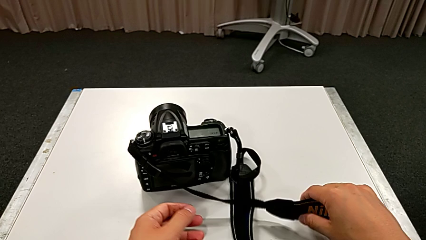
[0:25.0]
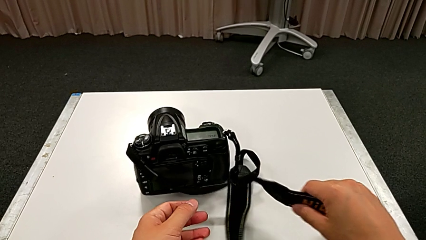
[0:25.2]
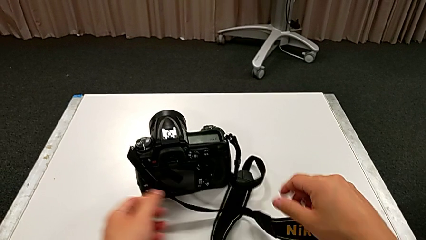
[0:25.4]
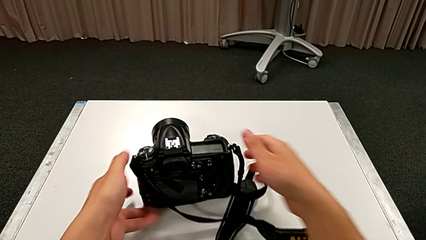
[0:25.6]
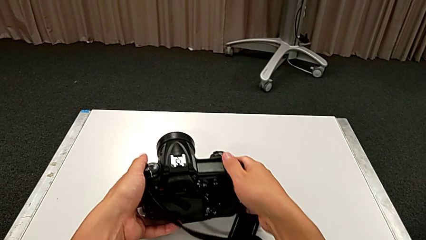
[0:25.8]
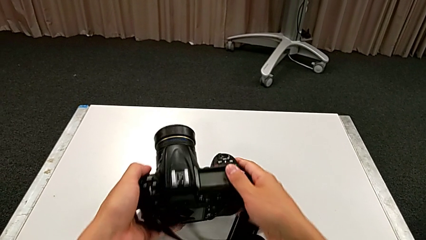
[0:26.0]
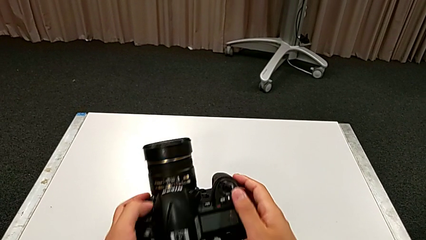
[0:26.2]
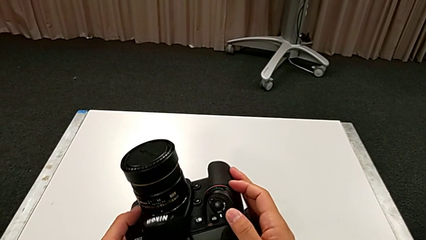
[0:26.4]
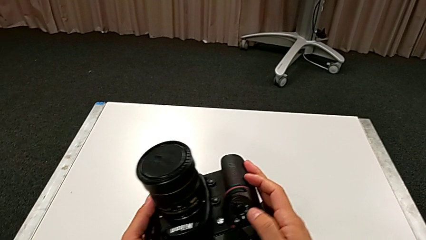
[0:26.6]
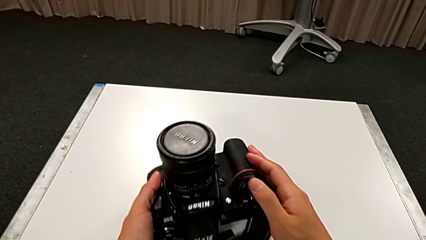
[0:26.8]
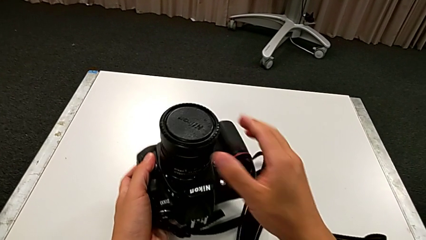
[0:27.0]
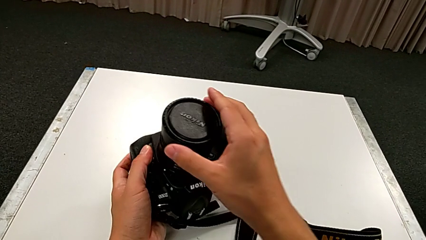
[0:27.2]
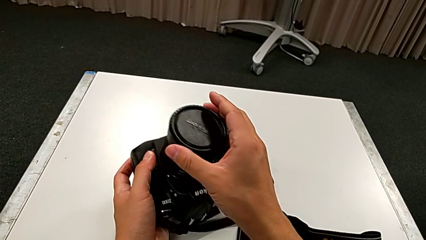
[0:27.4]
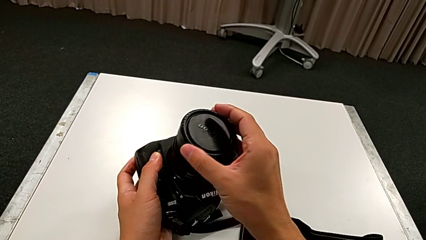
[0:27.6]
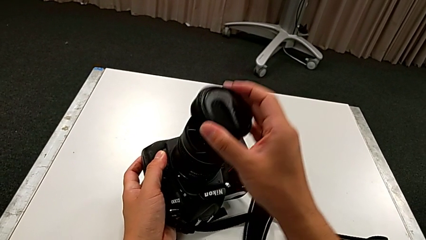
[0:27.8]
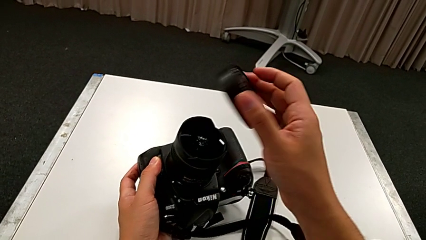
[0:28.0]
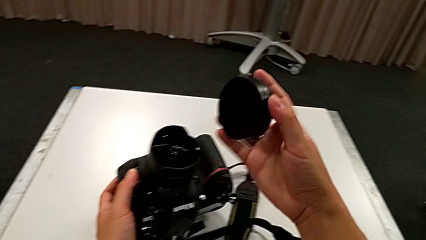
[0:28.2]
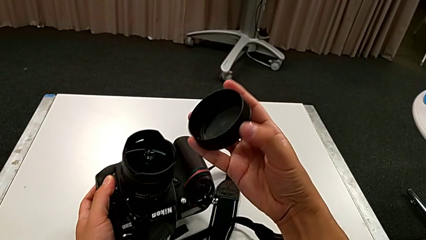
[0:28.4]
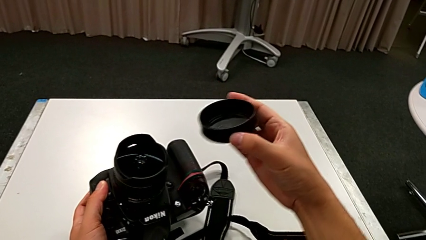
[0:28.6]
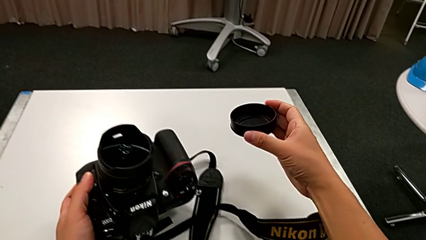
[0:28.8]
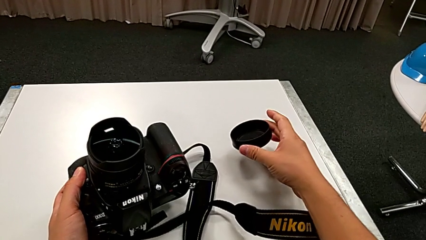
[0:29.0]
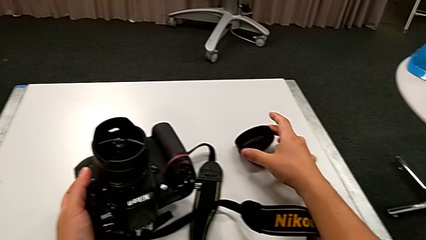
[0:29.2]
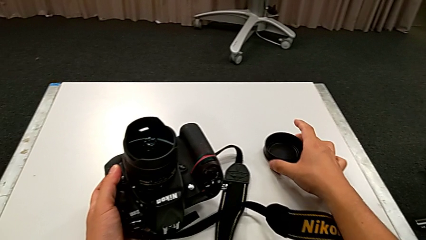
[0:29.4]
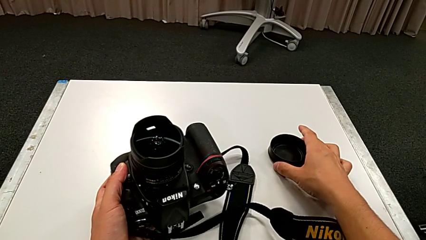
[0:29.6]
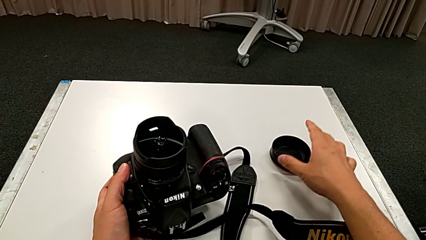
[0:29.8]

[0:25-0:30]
The camera wearer detaches the lens cover. They rotate the black DSLR, lift it, grab the rounded lens cover, withdraw it and place it.

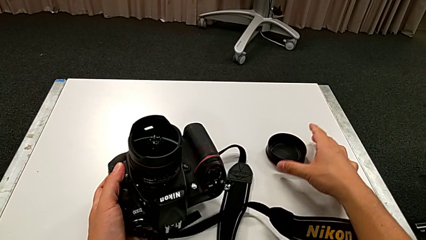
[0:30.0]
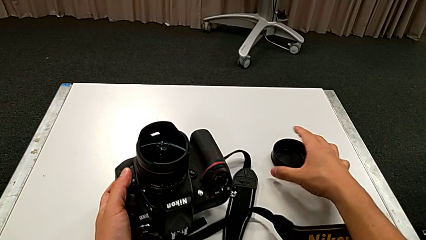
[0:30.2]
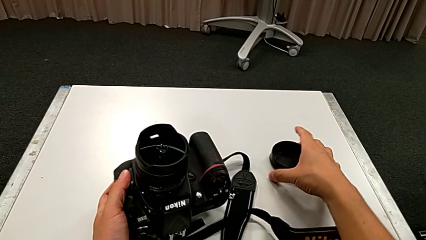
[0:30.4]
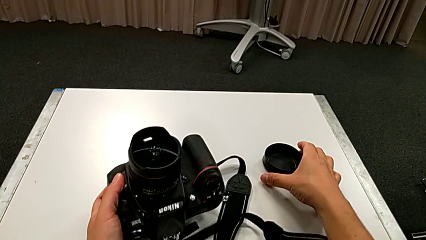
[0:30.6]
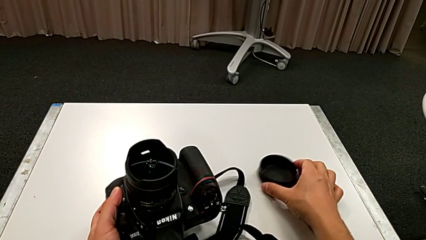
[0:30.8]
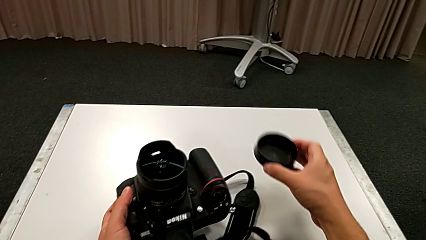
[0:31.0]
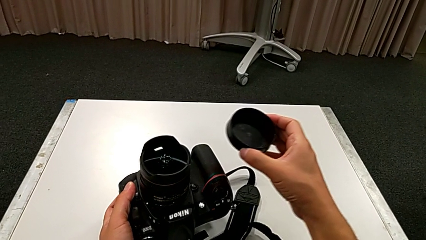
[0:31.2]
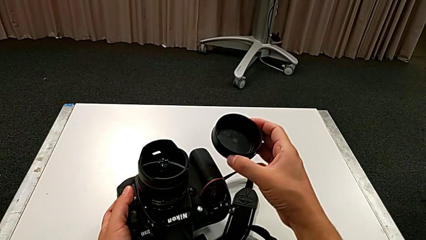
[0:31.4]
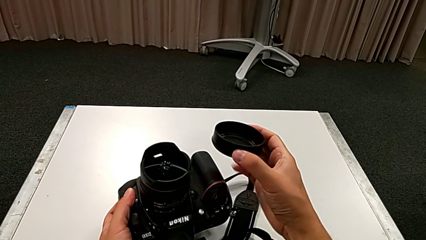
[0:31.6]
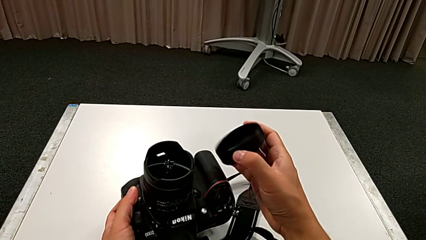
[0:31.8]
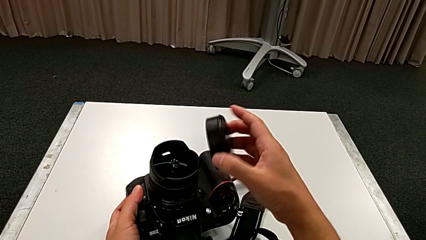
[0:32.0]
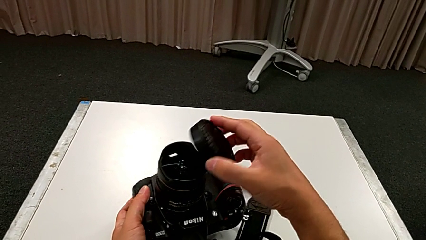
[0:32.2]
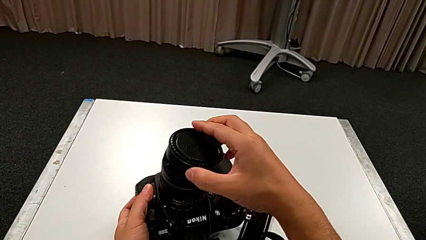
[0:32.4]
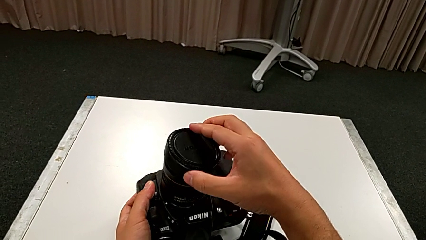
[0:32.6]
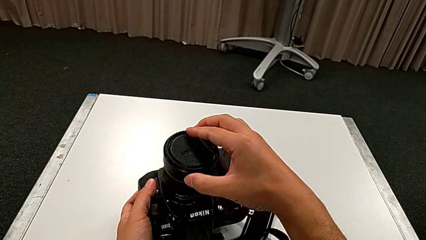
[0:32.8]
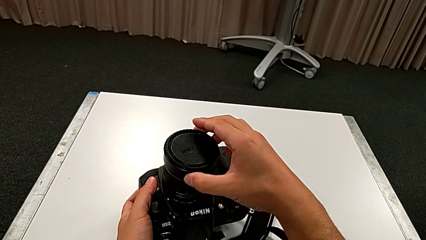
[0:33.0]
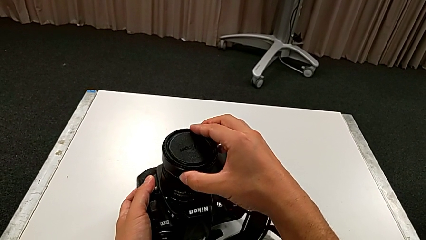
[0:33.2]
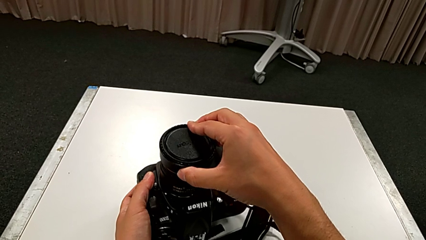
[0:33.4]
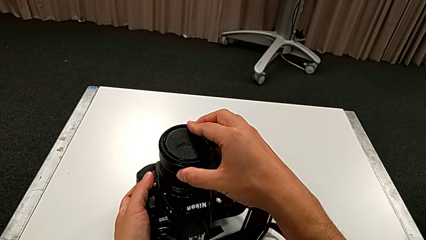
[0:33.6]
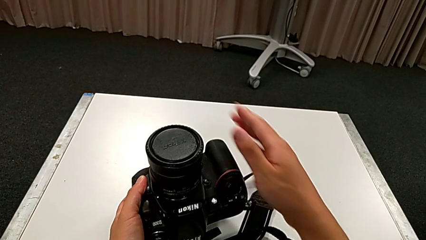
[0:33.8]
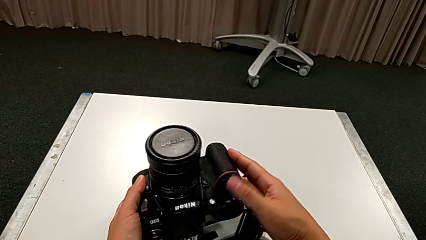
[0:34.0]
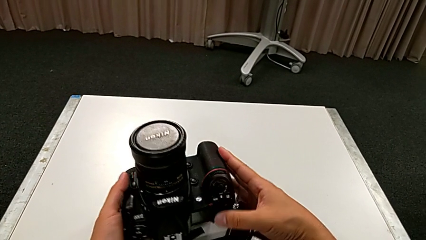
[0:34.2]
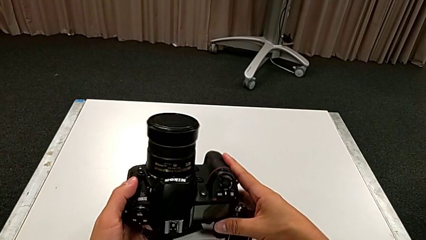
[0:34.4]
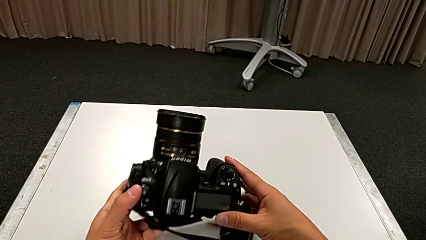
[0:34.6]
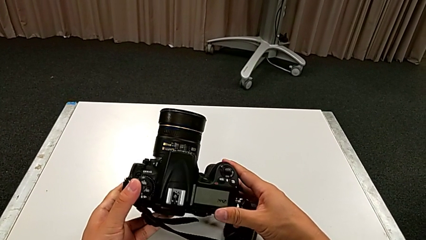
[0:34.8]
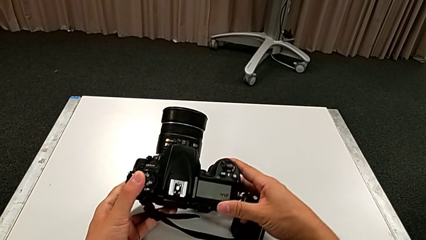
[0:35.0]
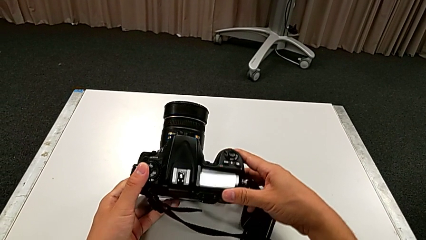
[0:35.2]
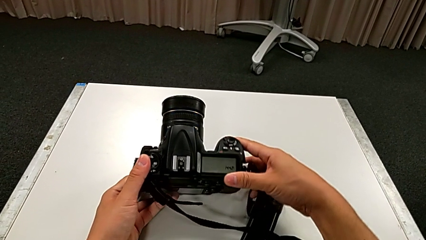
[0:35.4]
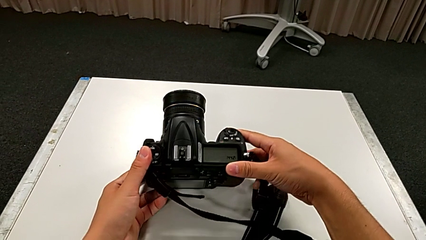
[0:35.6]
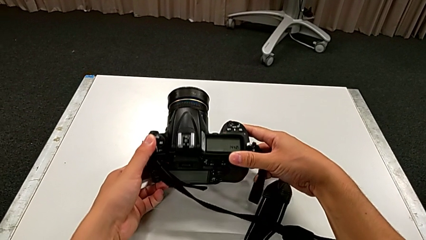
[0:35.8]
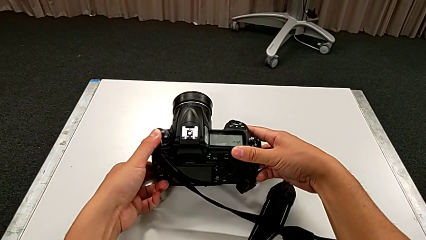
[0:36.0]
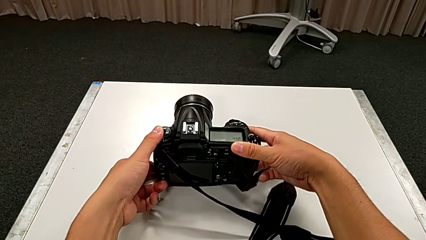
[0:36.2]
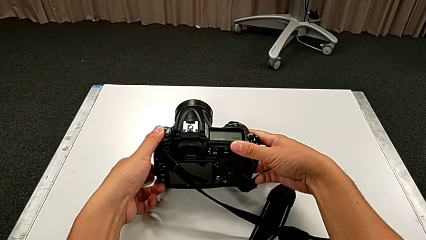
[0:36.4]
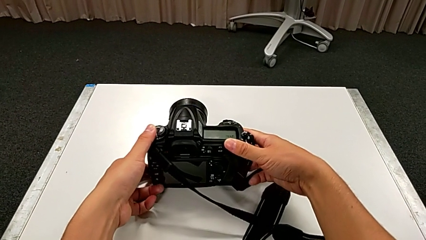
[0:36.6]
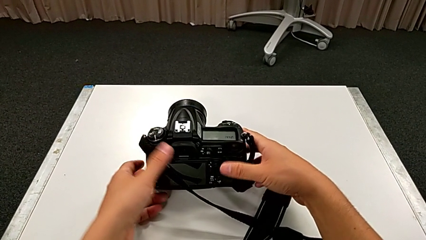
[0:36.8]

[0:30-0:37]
The camera wearer attaches the lens cover. They lift the rounded lens cover, flip it, assemble it, rotate it, rotate the black DSLR and place it.

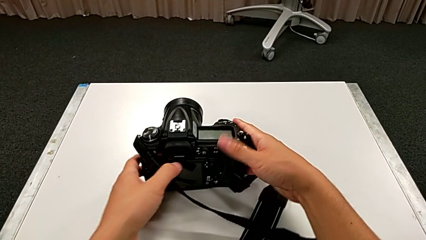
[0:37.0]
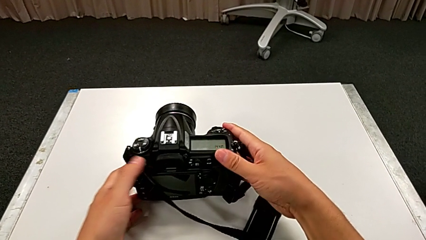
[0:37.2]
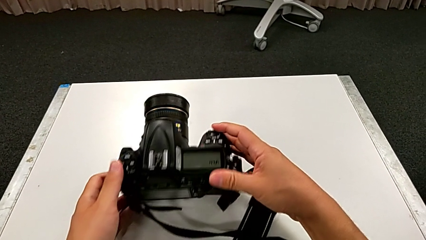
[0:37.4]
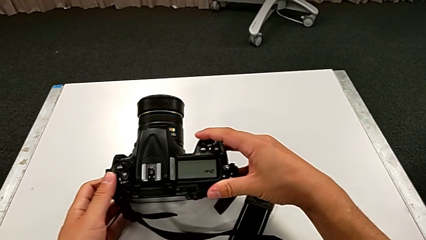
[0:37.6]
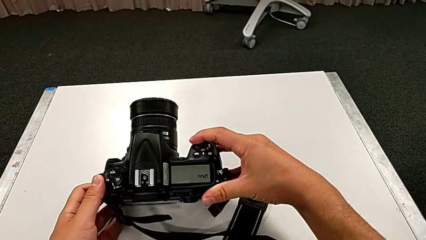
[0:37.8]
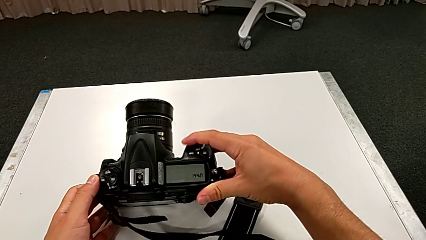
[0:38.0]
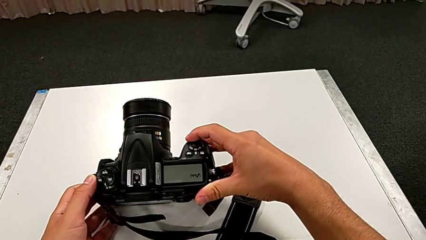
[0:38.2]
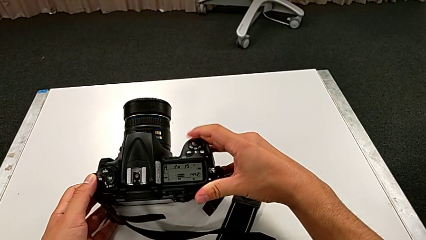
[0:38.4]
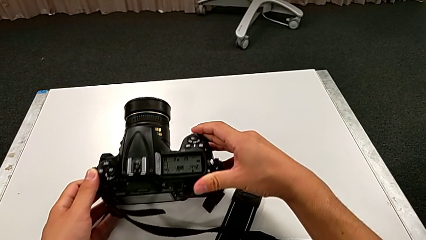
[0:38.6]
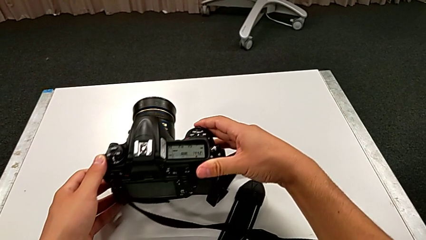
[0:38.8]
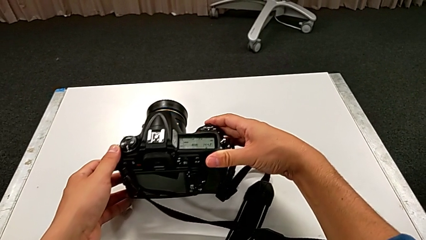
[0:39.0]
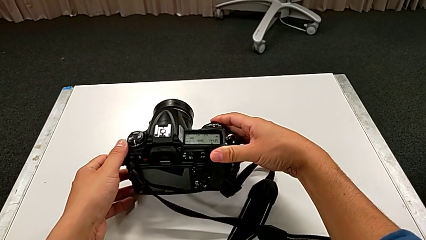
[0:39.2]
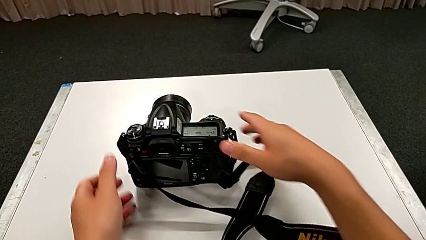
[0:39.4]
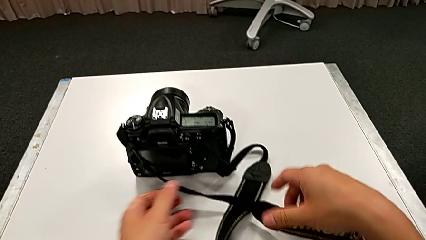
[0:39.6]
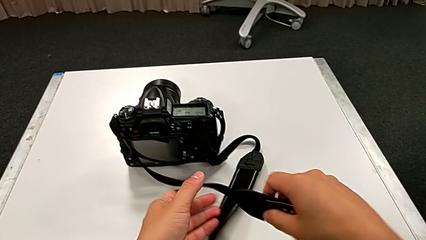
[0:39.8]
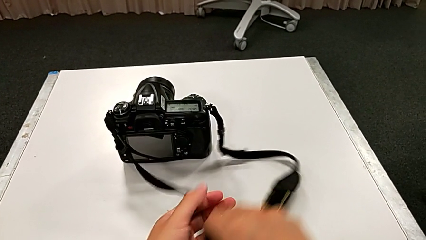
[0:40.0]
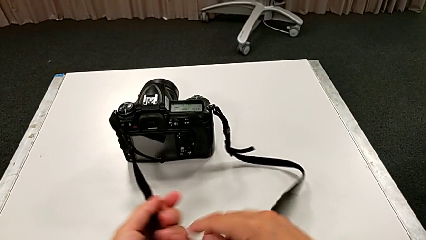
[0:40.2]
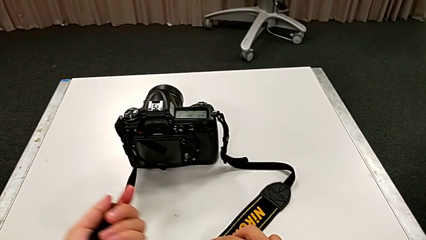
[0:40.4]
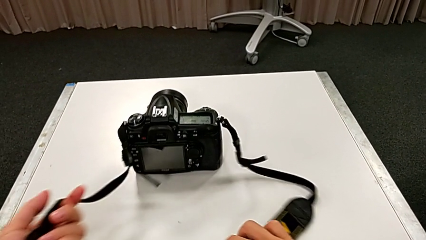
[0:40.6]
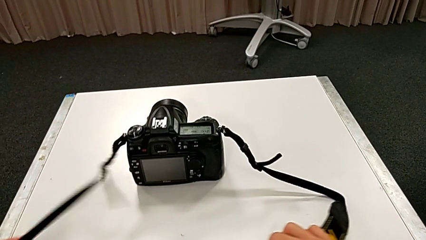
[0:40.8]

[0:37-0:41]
The camera wearer turns on the DSLR. They press the top button, rotate the black DSLR, grab the black strap and pull it.

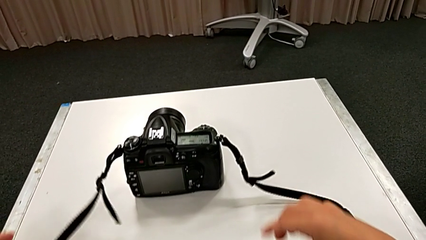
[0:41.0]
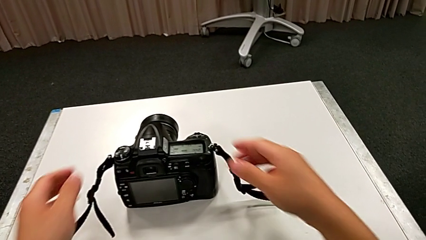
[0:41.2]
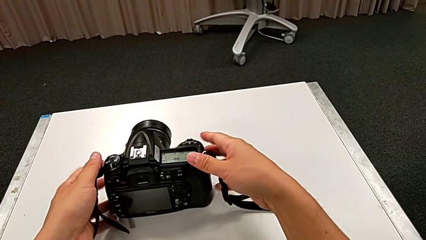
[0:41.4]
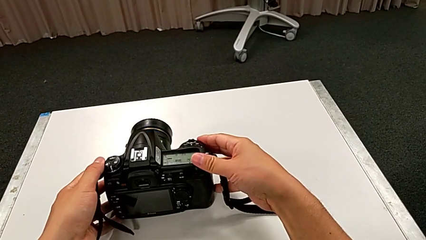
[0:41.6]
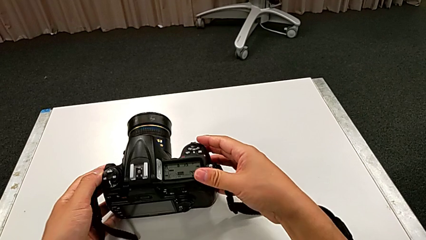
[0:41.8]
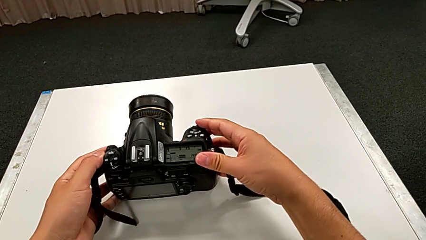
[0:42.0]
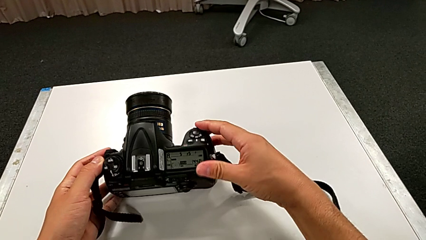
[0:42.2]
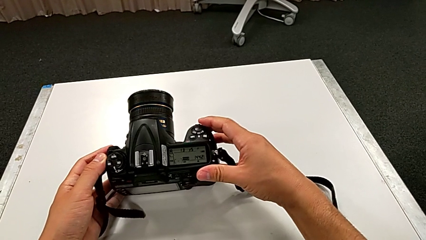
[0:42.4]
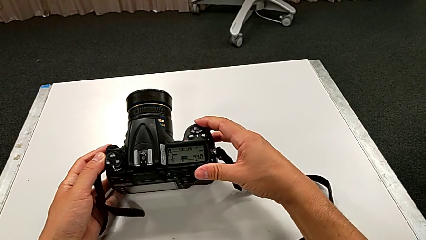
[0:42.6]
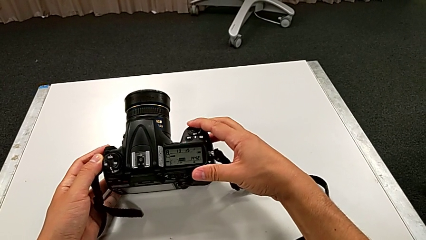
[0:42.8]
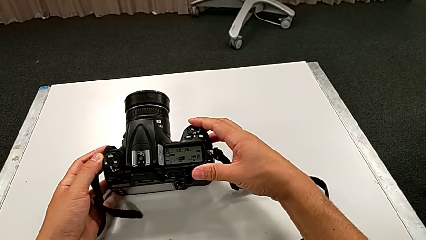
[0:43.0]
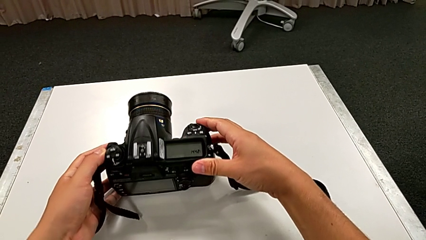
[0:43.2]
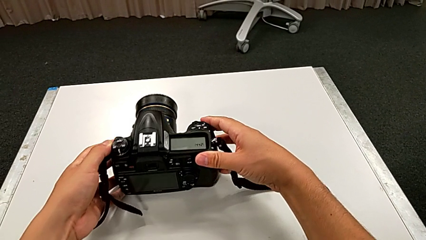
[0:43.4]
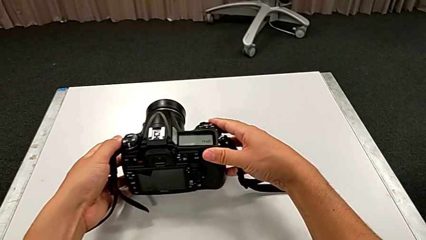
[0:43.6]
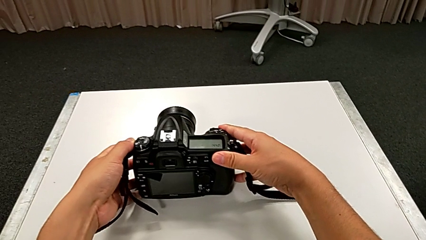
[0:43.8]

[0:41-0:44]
The camera wearer turns off the DSLR. They grab the black DSLR, rotate it, press the top button and rotate the black DSLR.
